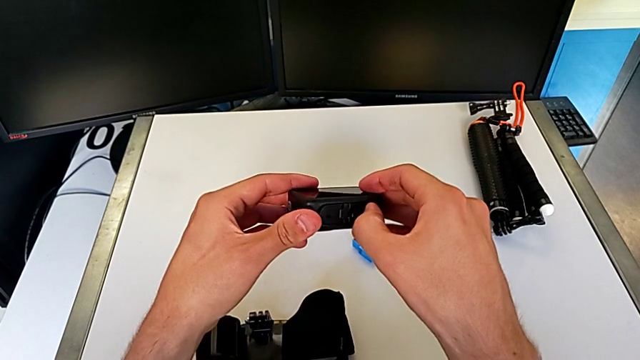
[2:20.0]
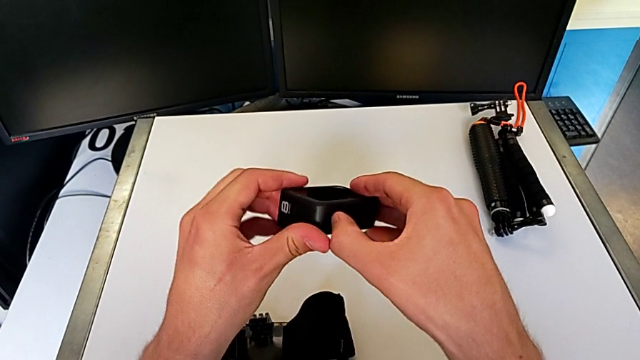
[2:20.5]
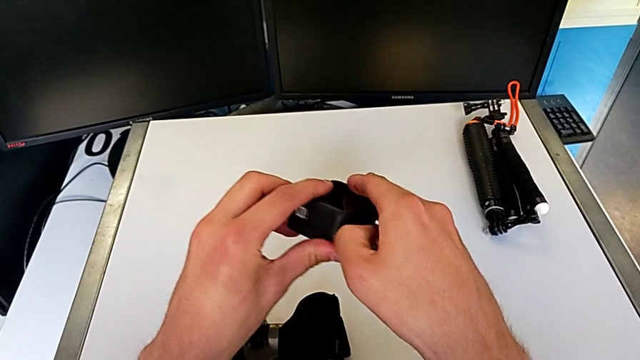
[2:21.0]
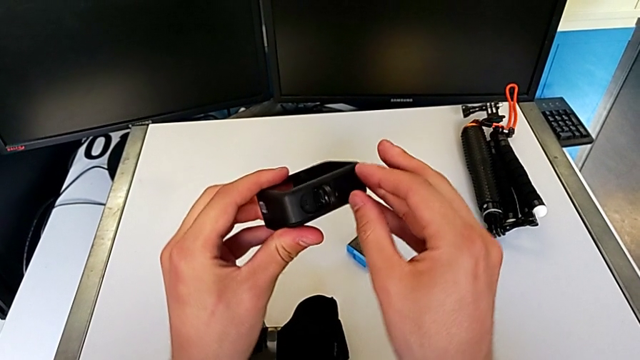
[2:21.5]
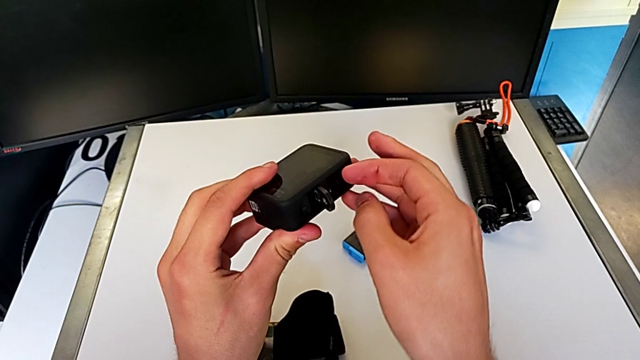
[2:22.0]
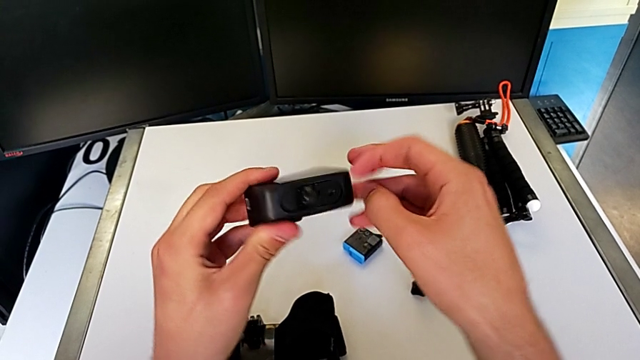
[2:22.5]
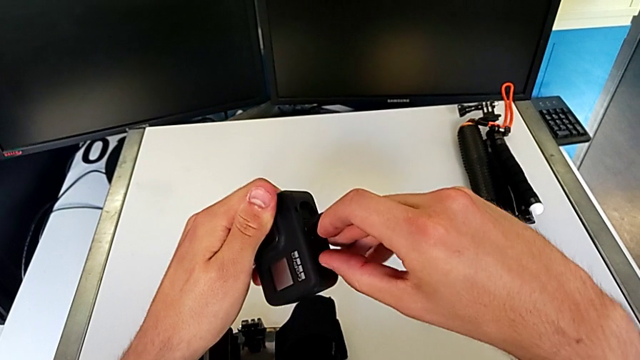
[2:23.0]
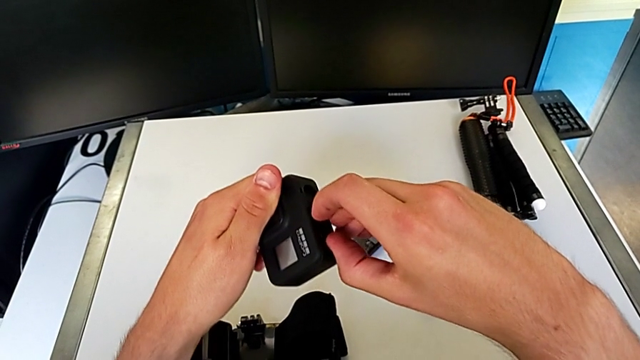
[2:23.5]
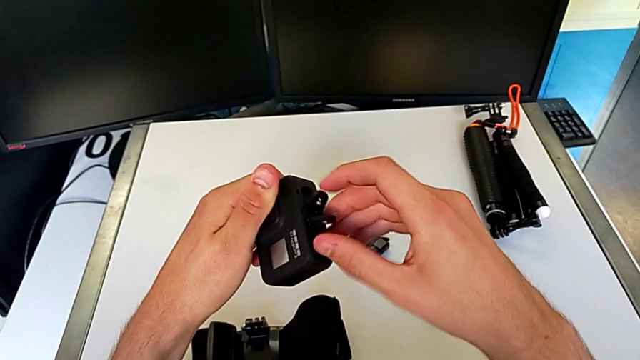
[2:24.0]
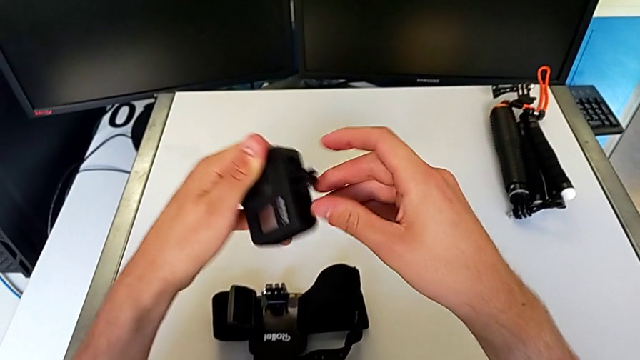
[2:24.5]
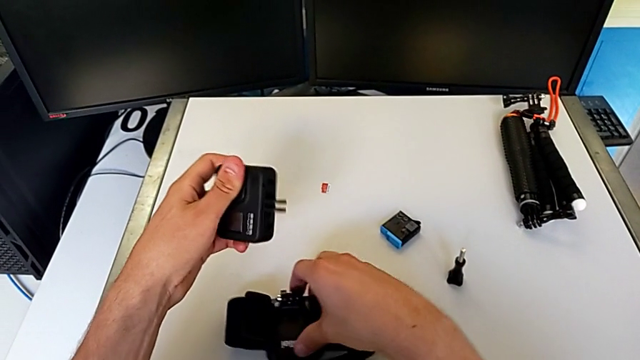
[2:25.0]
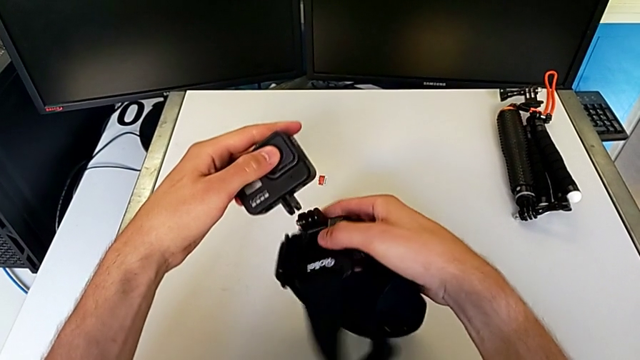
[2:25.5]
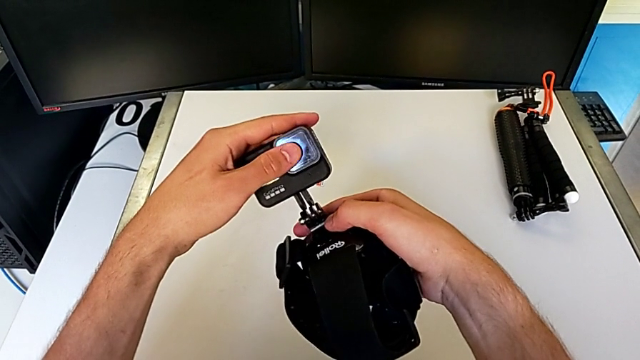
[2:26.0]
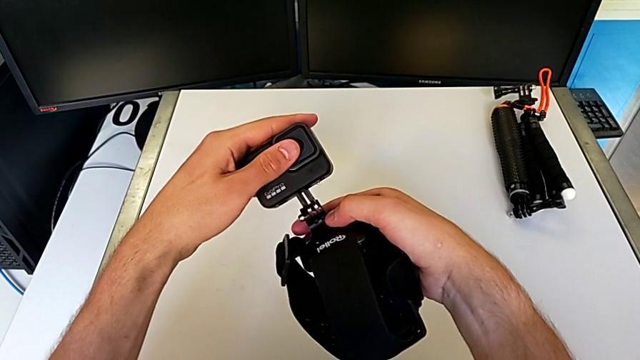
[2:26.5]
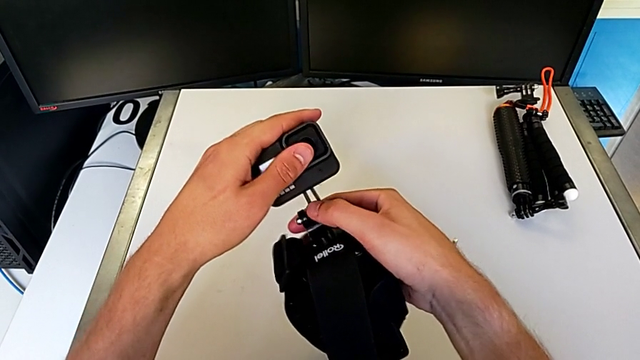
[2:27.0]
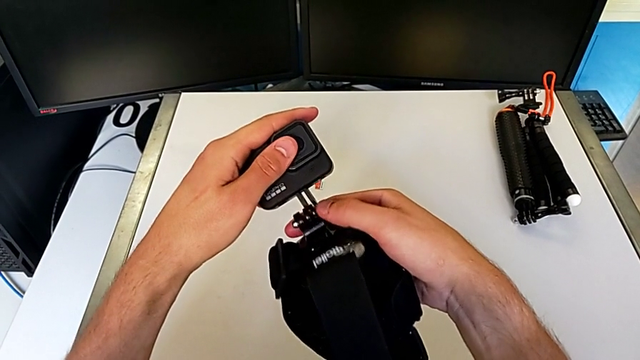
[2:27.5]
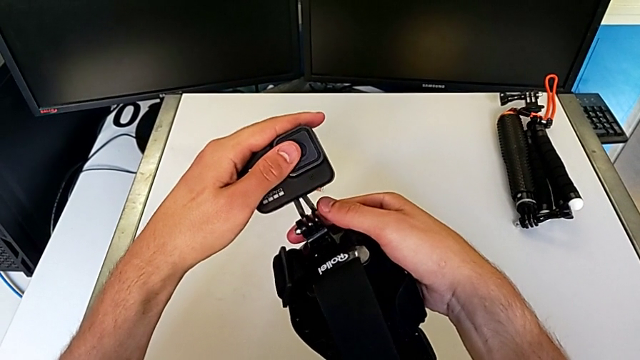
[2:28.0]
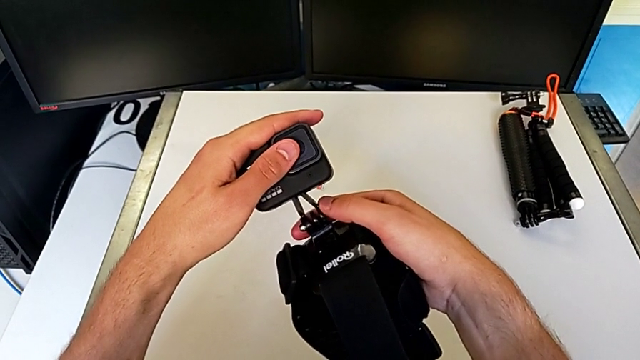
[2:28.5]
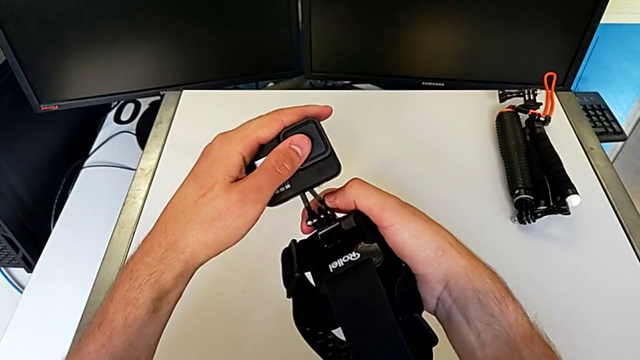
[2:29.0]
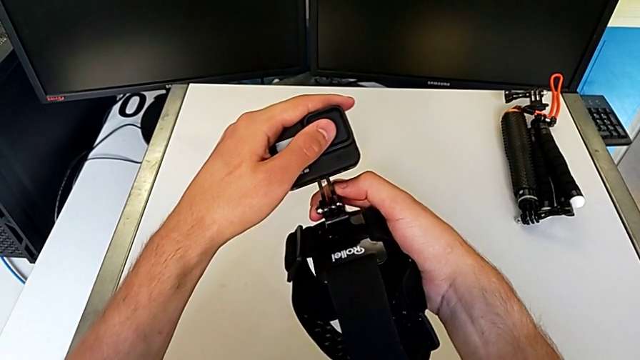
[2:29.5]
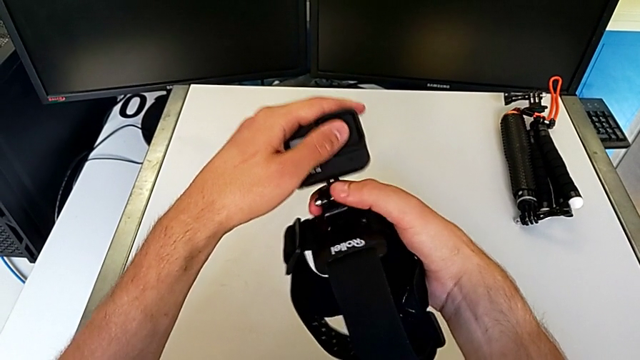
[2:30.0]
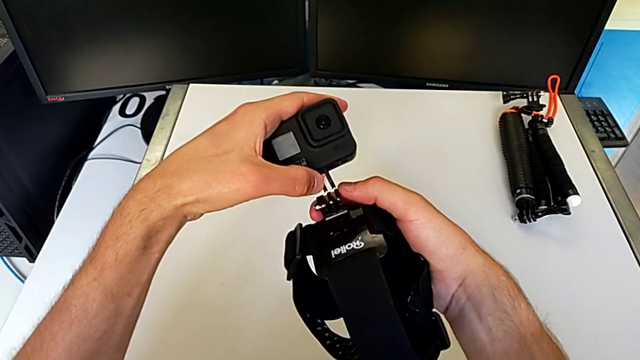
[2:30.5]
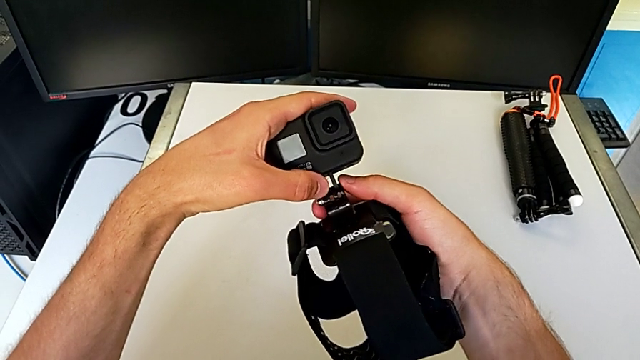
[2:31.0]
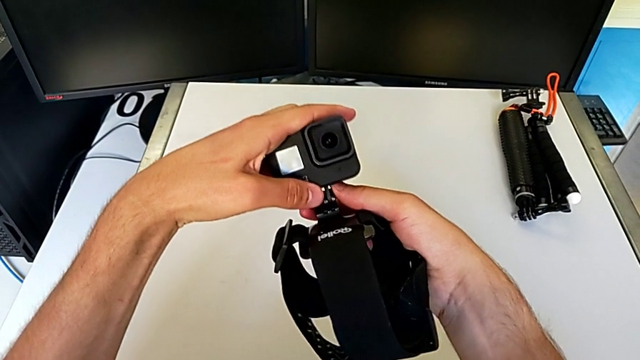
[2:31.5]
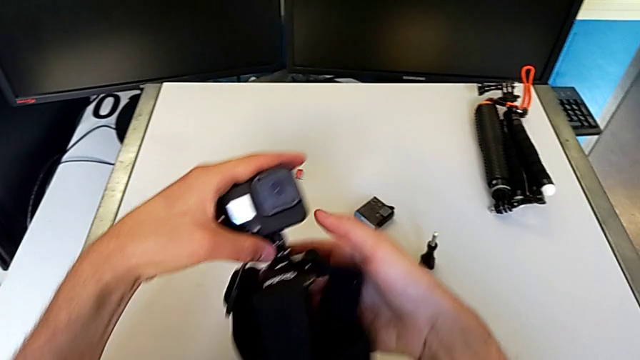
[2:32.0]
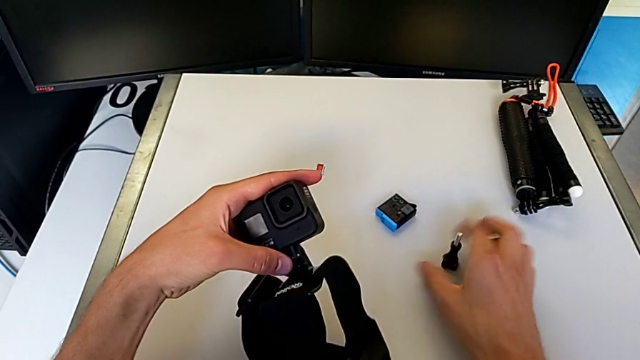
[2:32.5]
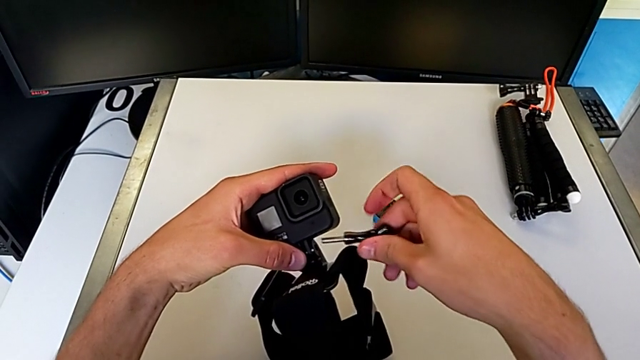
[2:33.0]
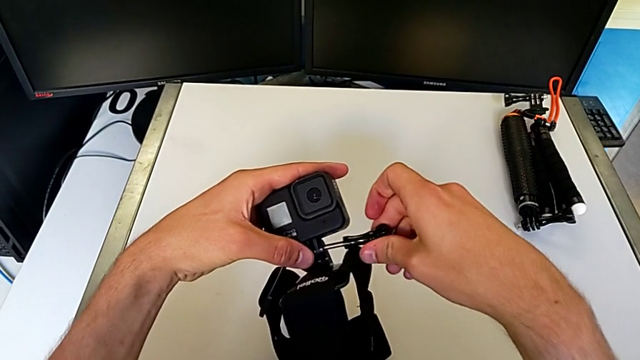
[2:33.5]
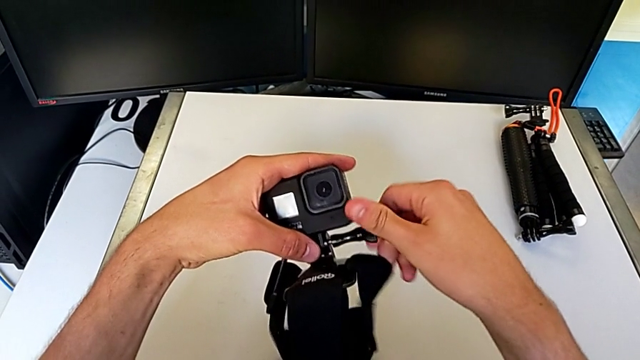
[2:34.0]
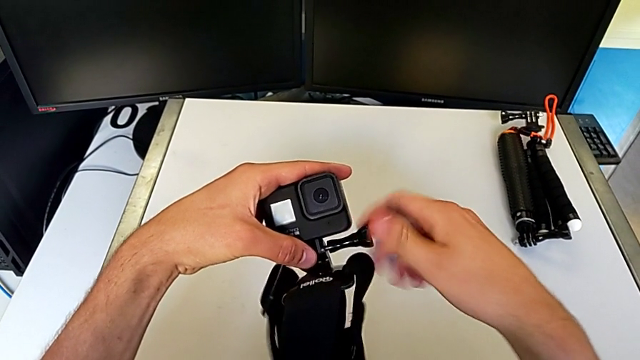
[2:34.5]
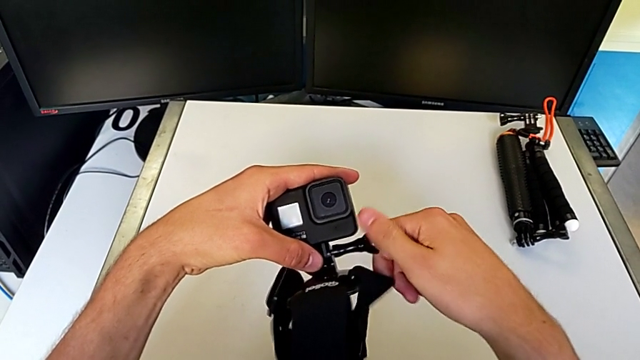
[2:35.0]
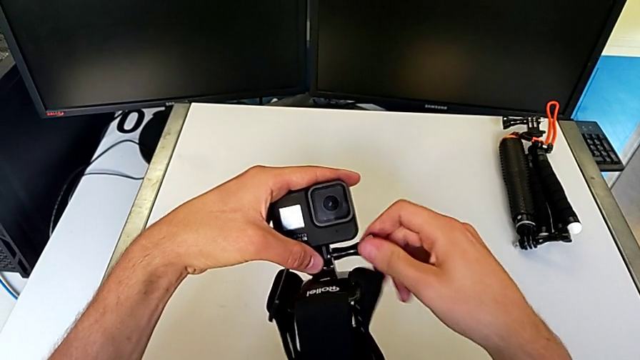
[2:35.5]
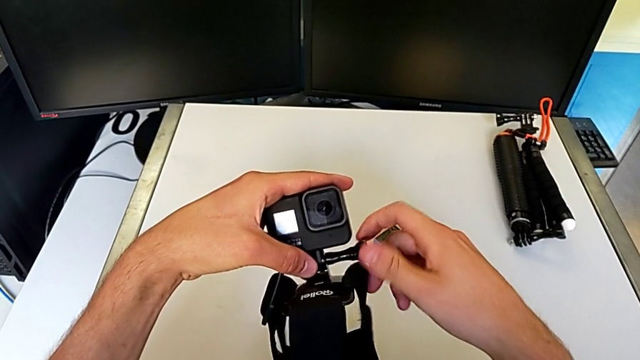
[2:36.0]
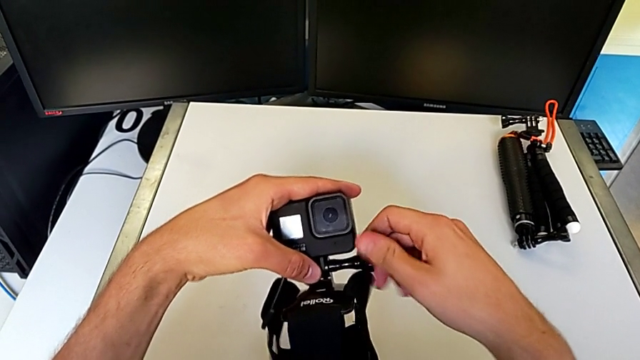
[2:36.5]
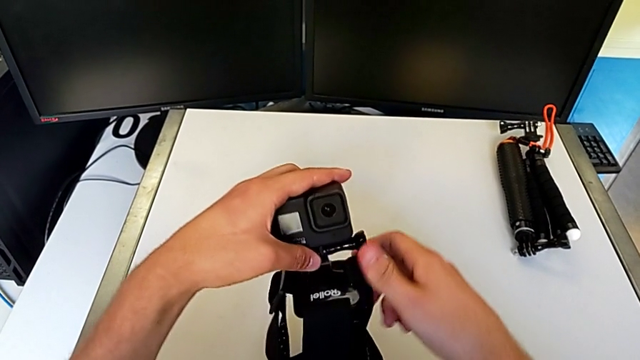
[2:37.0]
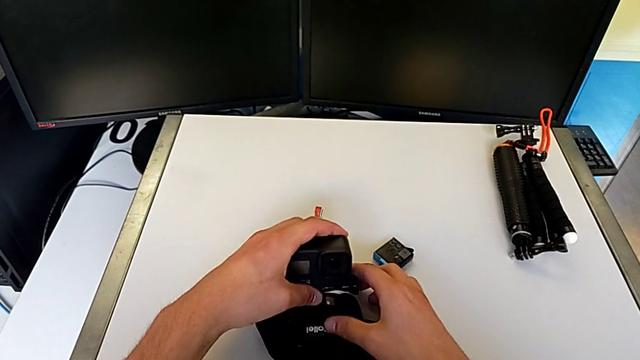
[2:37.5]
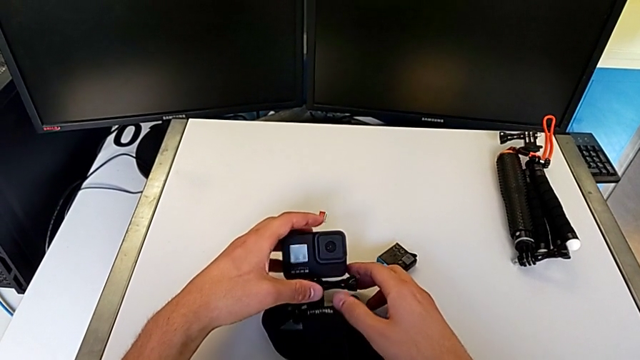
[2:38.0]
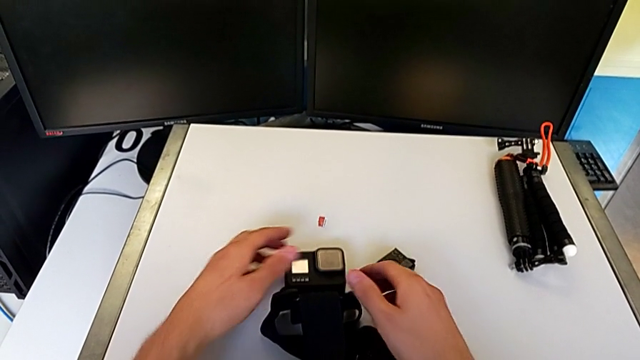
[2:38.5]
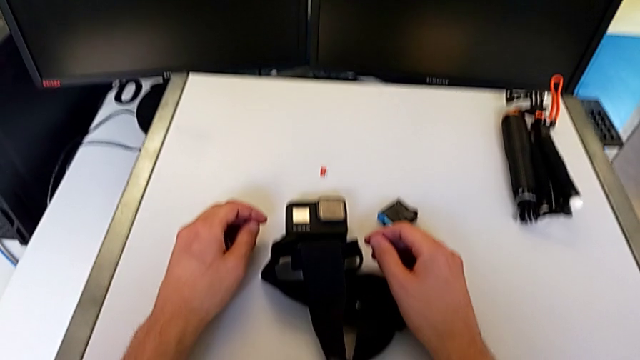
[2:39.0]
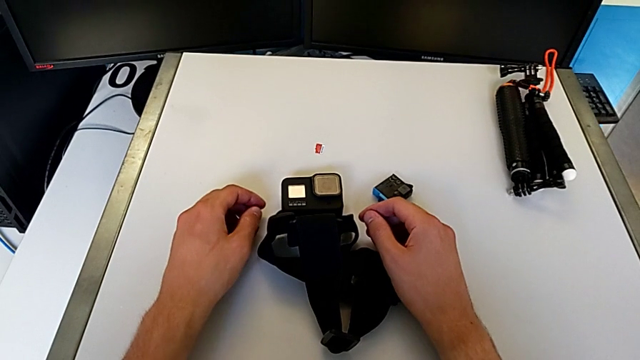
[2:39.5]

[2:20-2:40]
The camera wearer is attaching the strap to the GoPro. They assemble the GoPro.

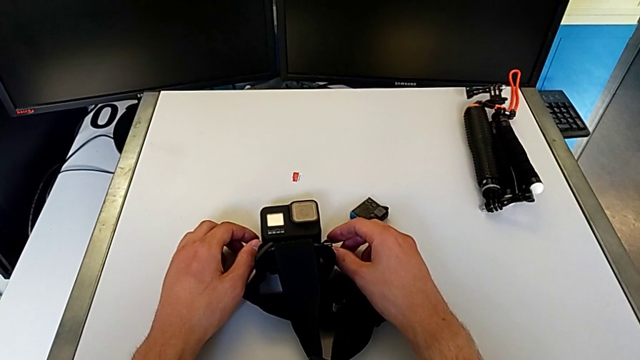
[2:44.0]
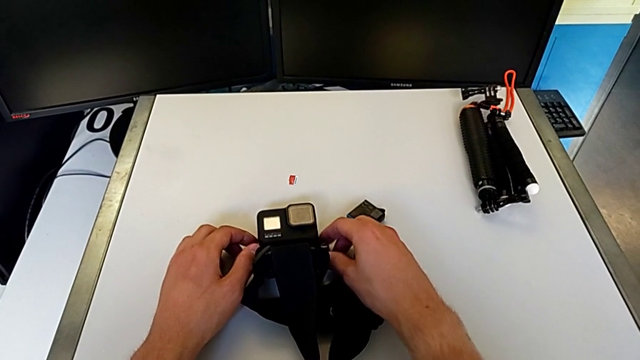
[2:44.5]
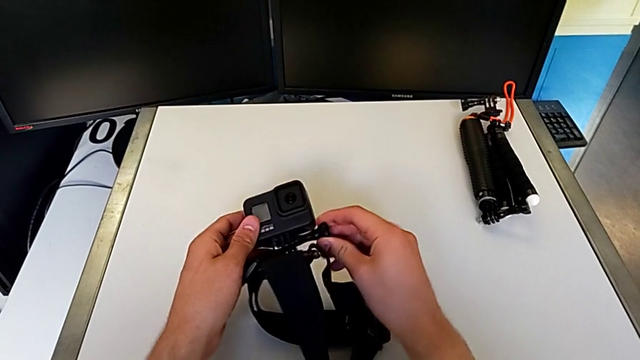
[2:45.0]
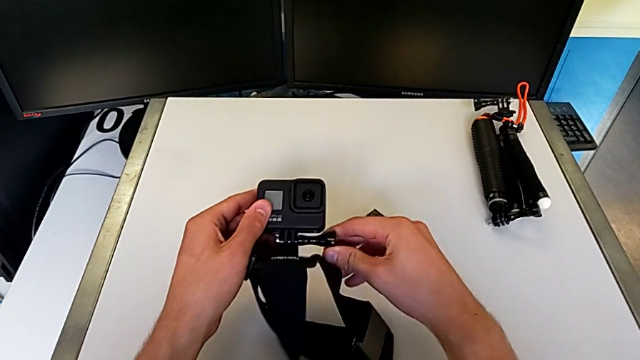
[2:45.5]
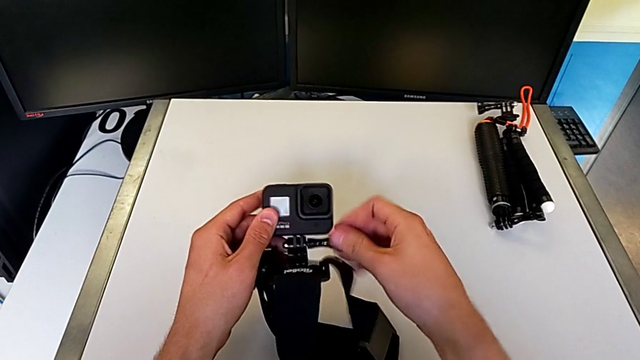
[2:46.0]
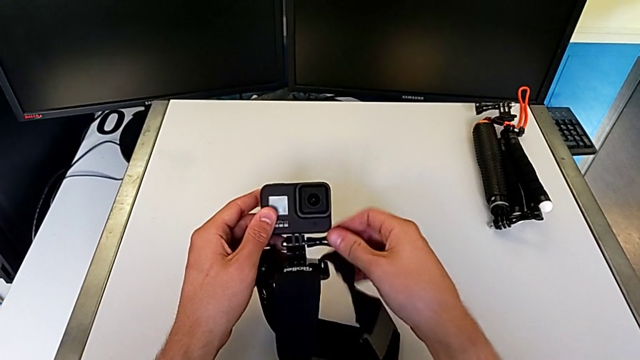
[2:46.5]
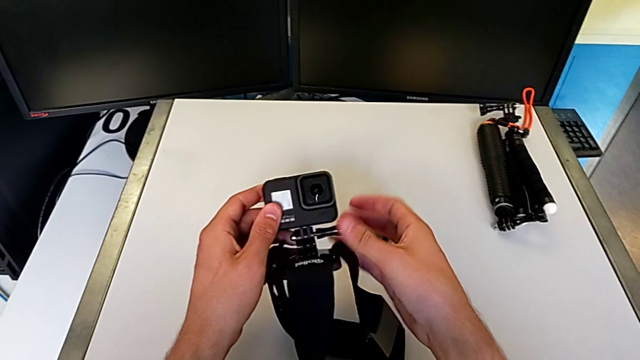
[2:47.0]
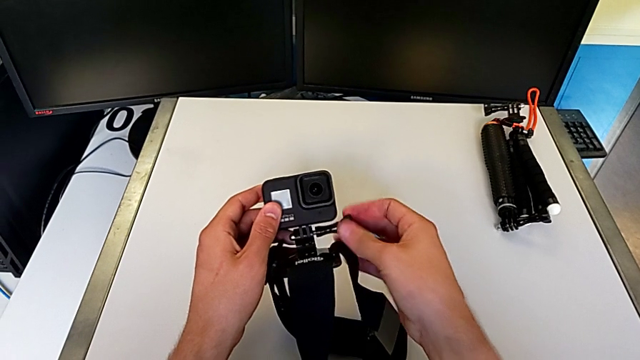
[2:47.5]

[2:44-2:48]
The camera wearer is changing the GoPro from the strap to the tripod. They begin to disassemble the GoPro.
